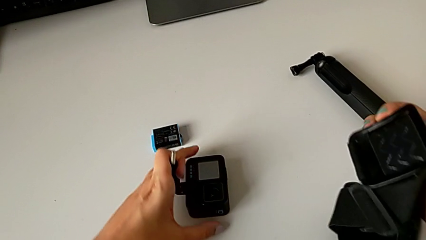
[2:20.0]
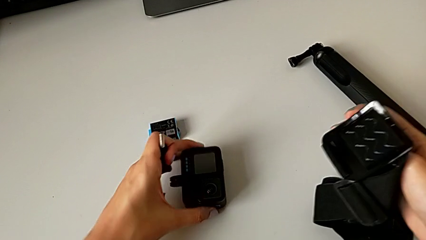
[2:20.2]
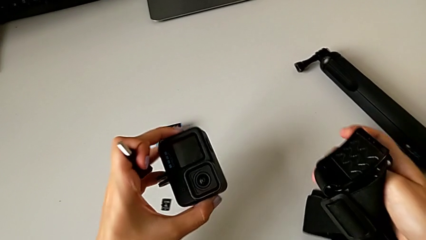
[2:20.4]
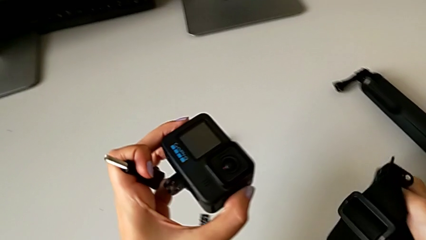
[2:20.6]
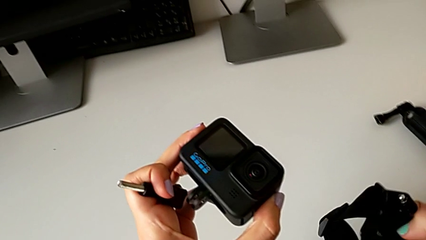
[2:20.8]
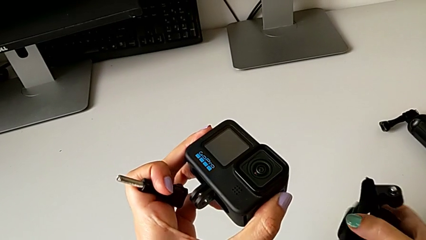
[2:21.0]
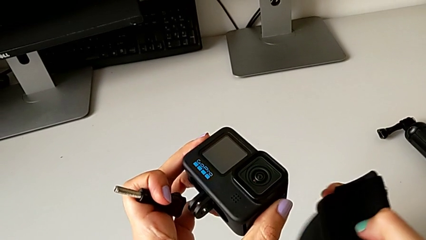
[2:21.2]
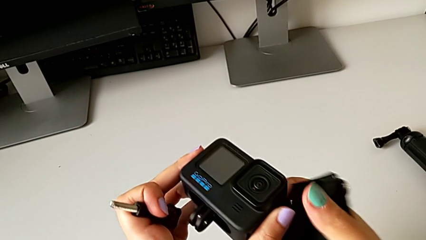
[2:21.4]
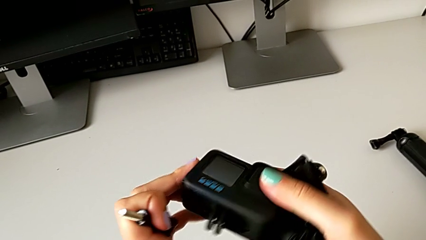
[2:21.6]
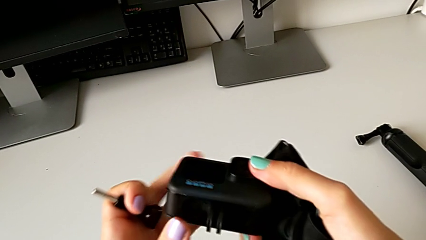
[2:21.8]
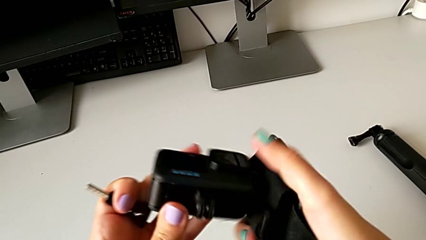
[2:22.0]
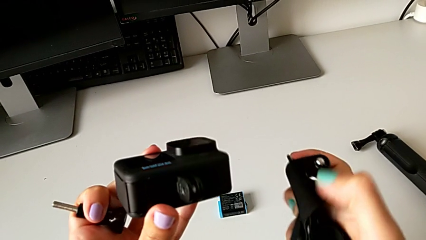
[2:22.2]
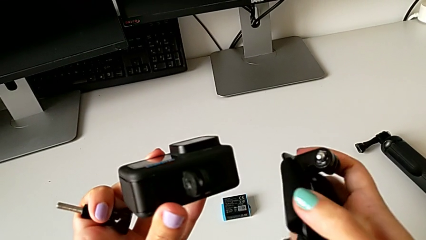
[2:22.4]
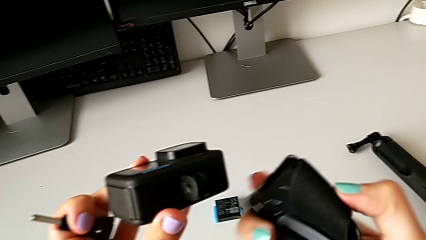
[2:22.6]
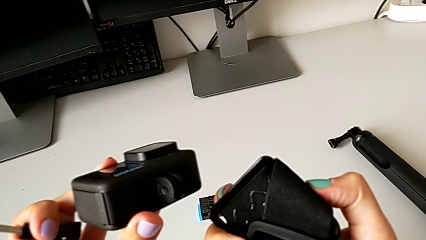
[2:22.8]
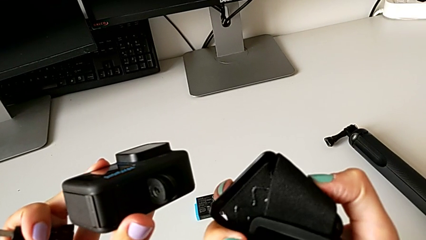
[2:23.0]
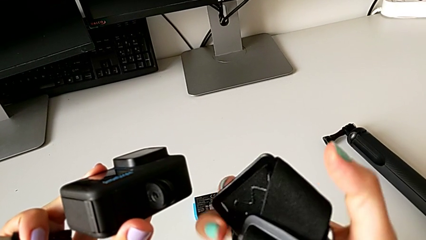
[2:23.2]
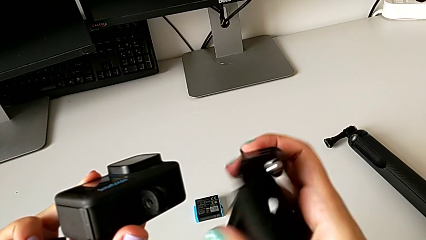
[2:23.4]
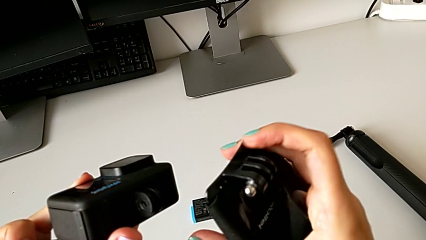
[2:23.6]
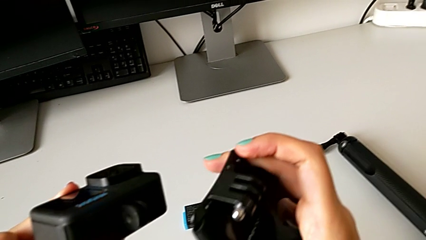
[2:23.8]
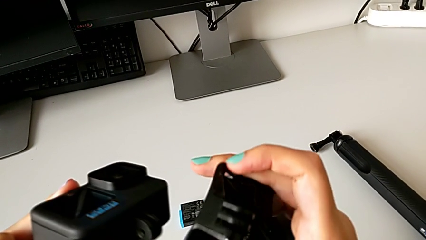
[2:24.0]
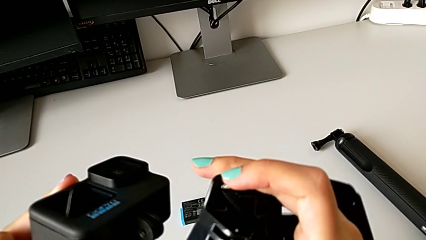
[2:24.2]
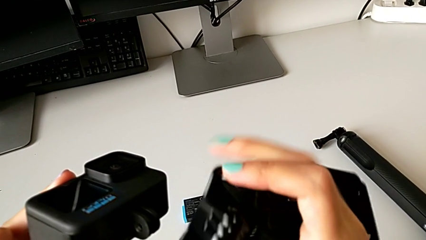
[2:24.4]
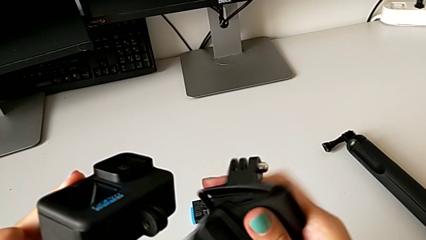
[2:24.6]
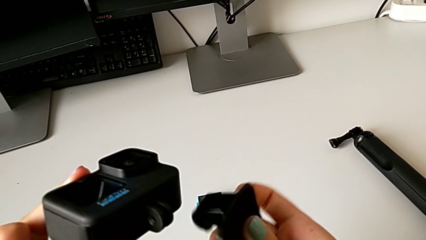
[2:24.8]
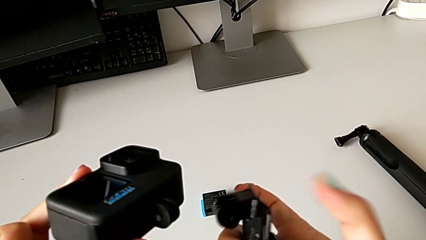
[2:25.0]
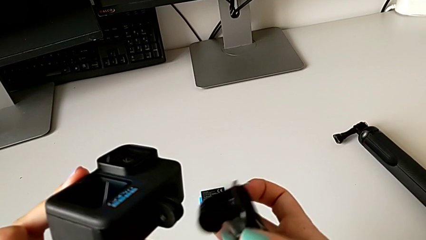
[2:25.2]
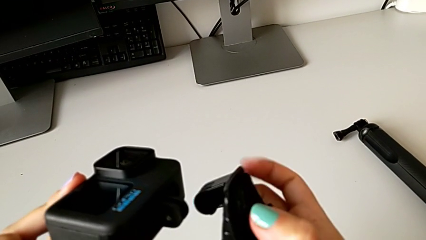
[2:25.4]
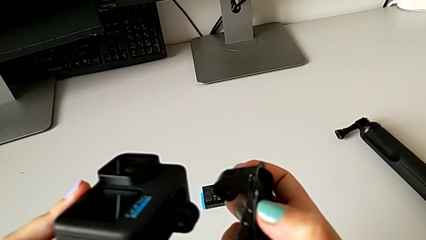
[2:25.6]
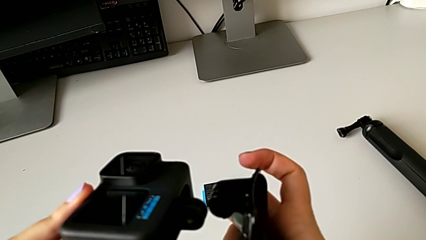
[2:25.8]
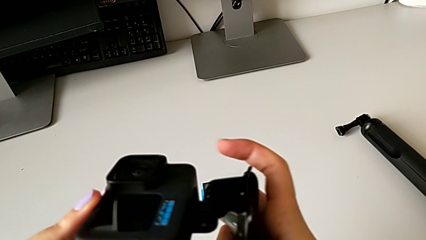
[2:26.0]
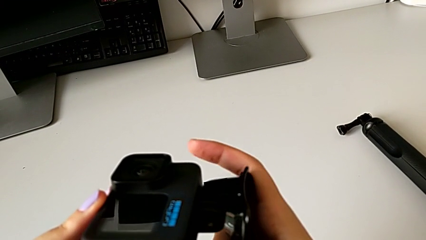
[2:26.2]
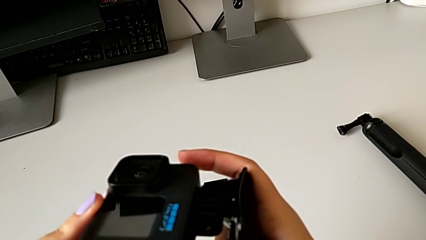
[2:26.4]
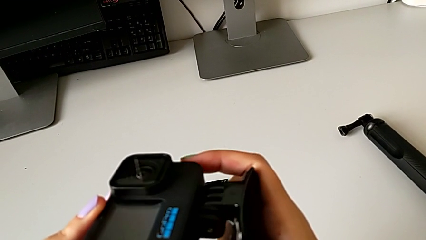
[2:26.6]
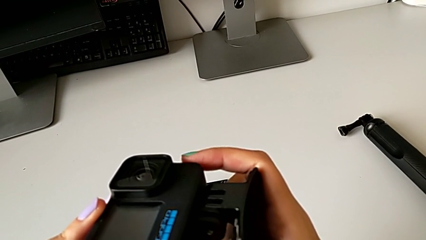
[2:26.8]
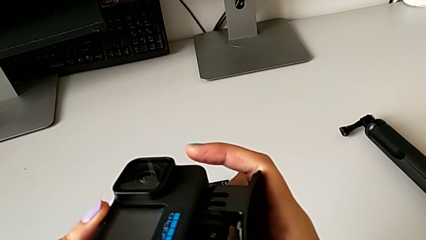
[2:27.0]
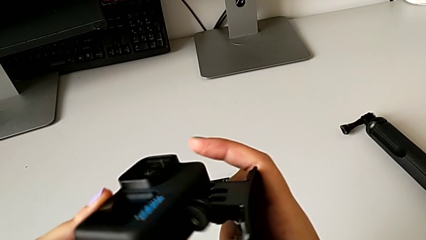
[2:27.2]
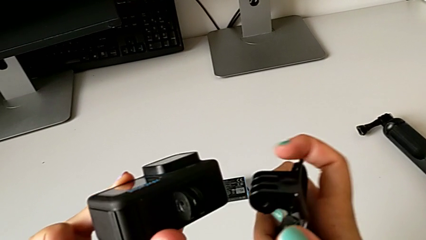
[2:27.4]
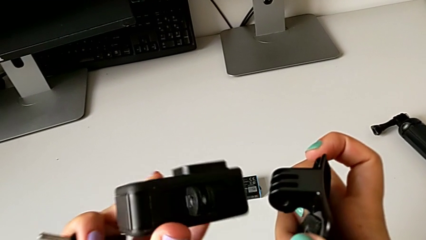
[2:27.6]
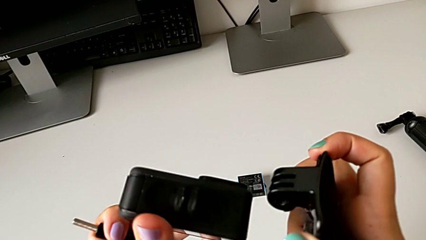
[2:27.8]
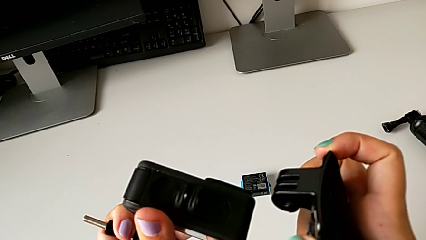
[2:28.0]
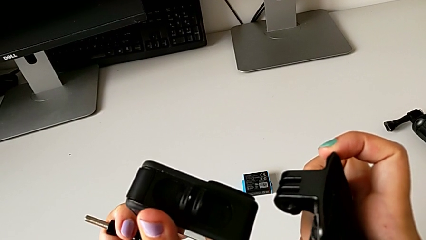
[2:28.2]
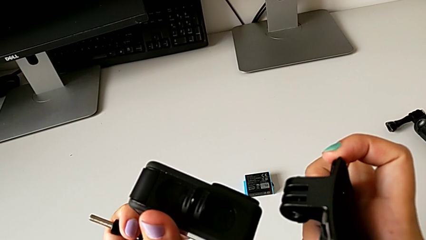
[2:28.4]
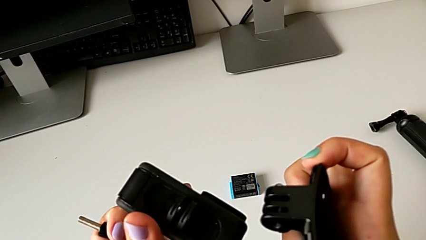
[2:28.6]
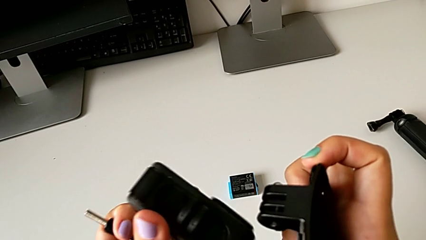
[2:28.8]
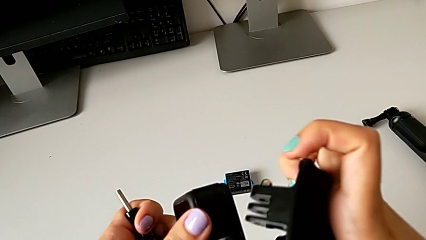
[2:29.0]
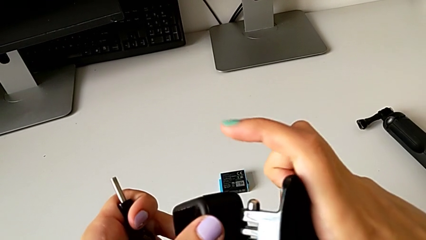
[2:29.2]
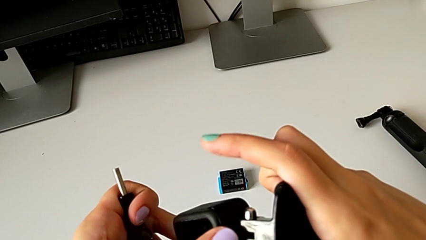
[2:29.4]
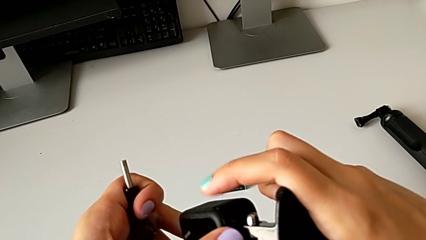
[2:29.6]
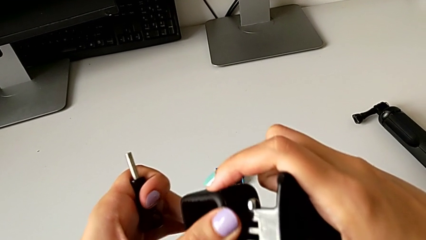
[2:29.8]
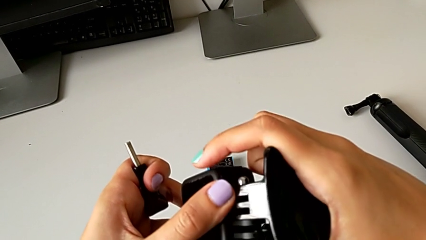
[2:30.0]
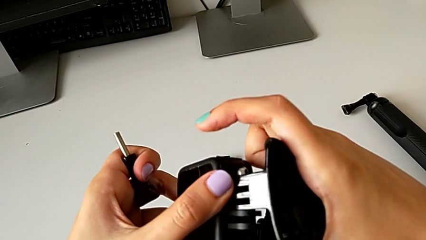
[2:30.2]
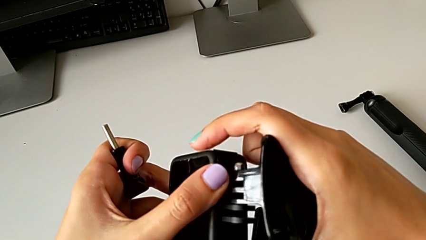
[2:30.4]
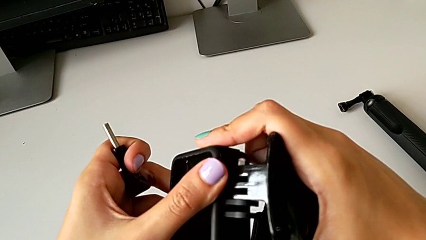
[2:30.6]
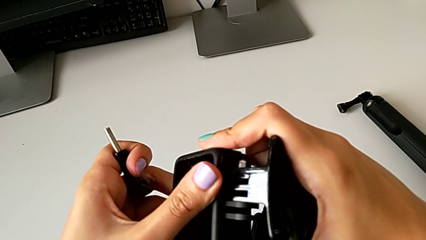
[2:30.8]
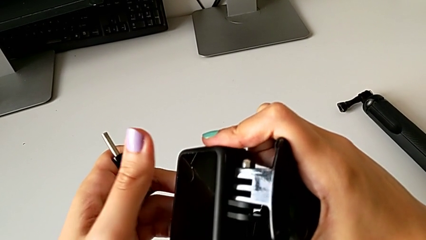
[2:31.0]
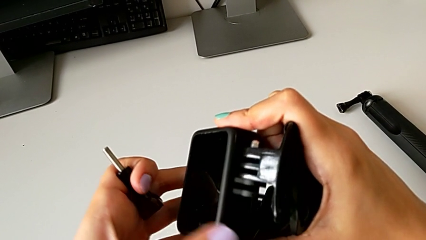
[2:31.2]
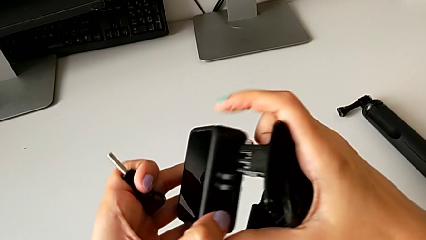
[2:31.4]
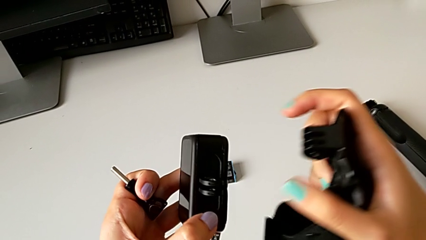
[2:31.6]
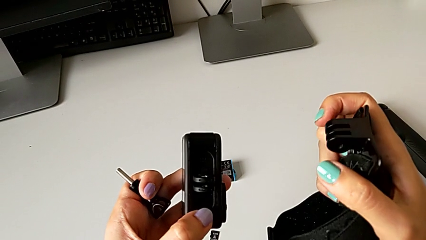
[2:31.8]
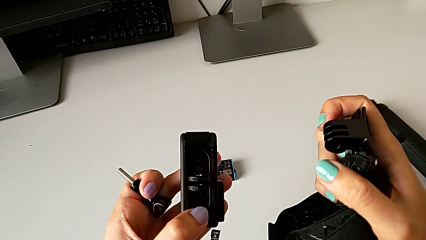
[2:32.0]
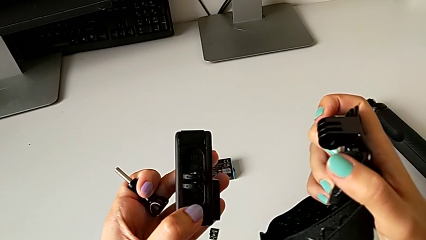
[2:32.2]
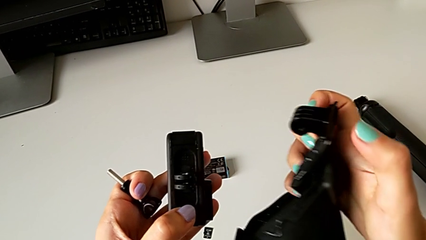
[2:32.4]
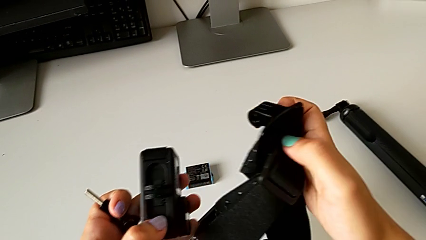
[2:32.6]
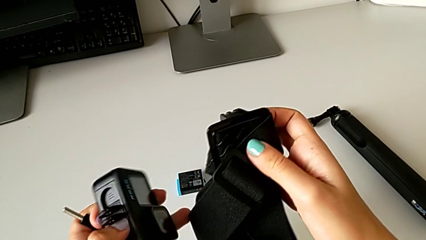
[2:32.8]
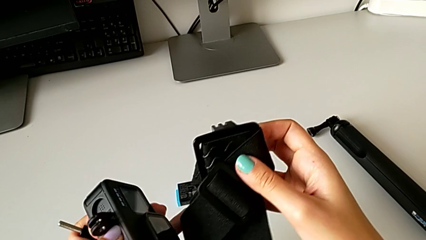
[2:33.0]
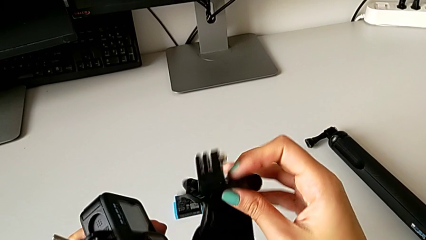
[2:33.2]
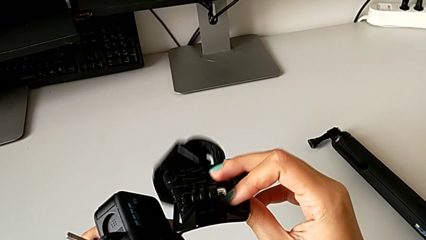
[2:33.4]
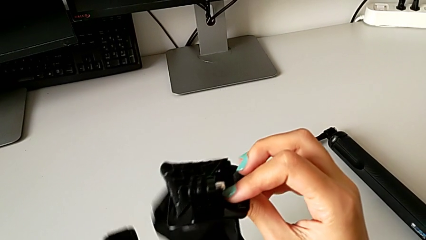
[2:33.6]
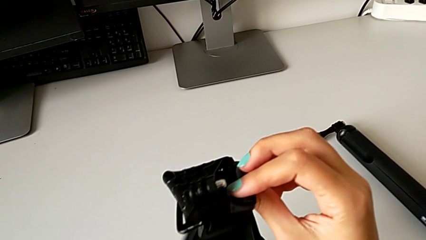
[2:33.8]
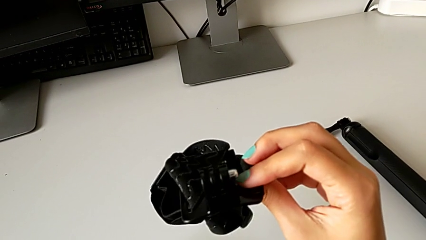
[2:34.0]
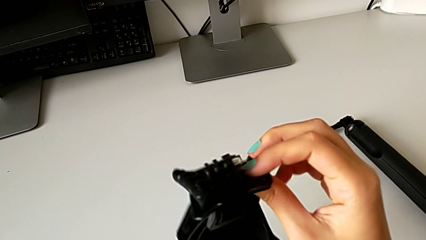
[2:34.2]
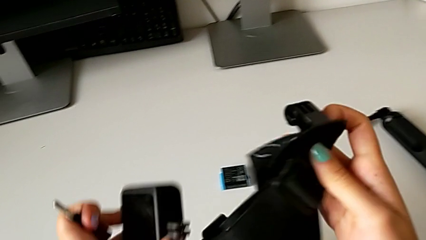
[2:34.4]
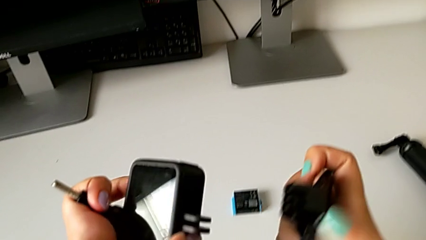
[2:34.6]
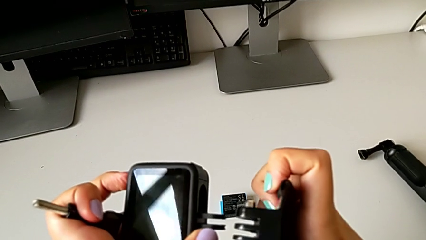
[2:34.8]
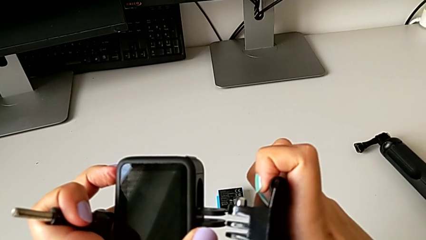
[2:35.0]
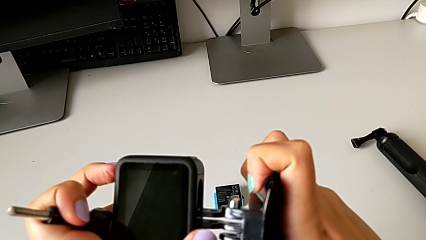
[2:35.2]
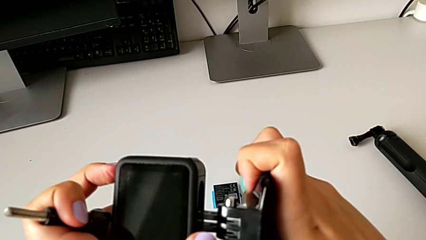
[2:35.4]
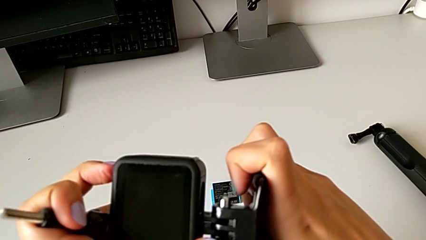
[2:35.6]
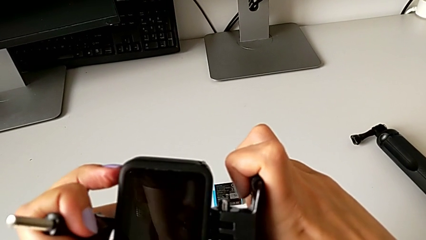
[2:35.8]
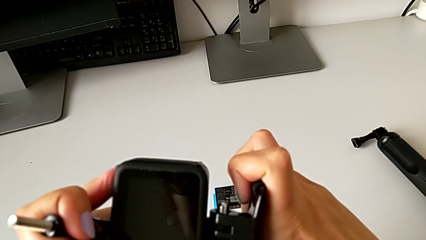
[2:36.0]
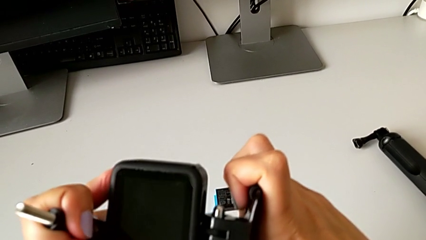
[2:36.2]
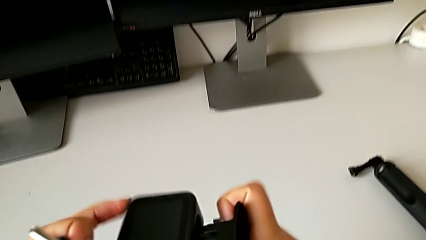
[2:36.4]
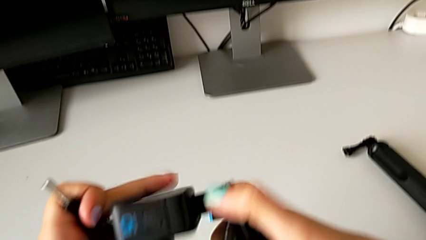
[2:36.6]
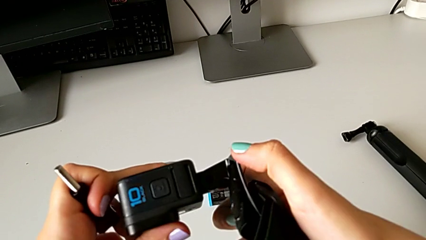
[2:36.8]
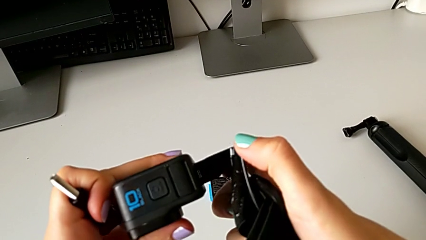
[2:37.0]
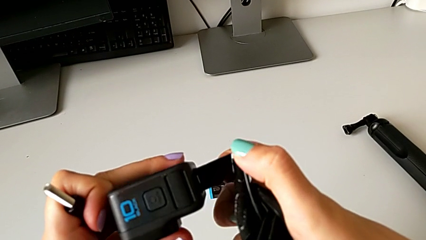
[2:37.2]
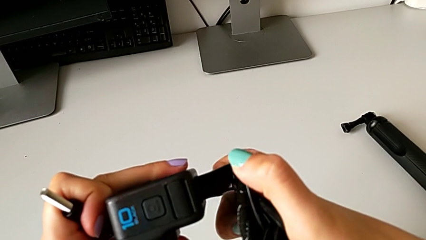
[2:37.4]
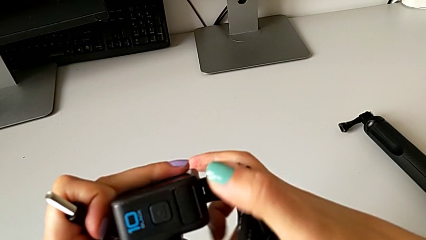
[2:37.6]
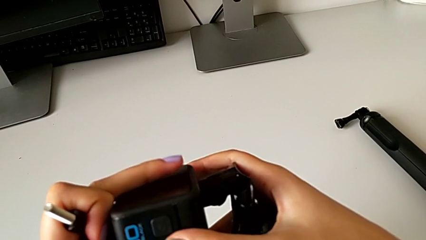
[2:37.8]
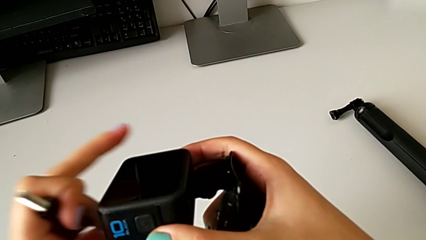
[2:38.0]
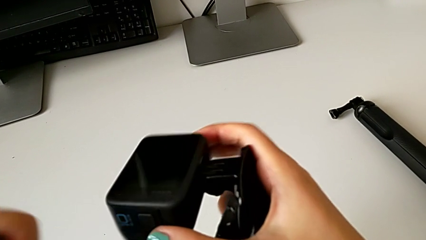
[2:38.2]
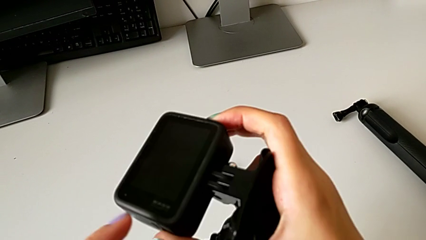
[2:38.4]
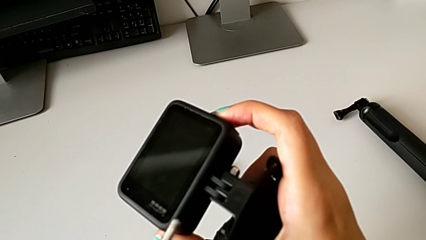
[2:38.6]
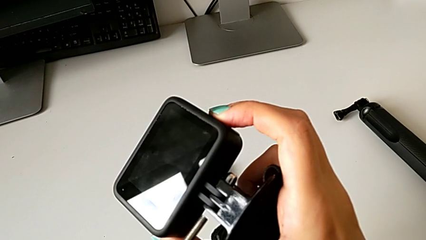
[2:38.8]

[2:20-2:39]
The camera wearer is assembling the strap to the GoPro. They lift the GoPro and assemble it.
